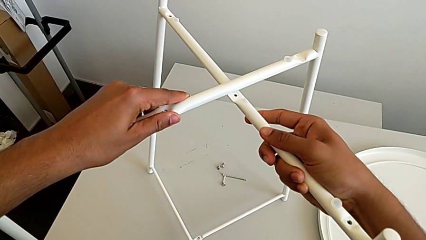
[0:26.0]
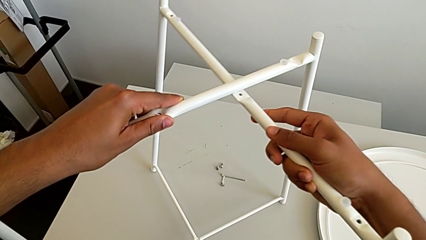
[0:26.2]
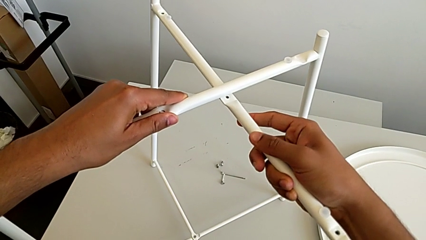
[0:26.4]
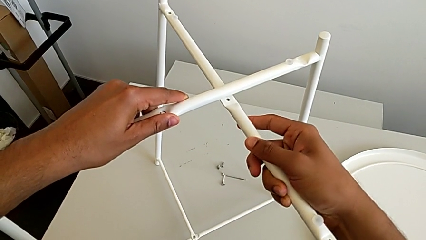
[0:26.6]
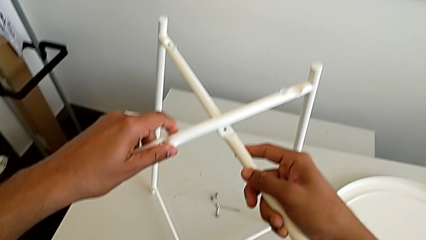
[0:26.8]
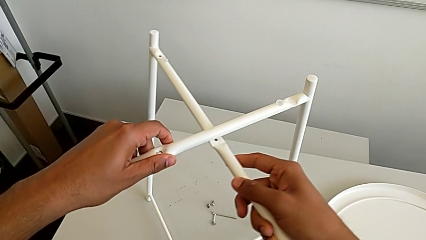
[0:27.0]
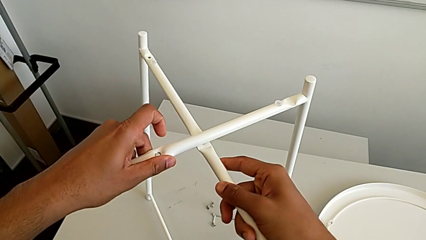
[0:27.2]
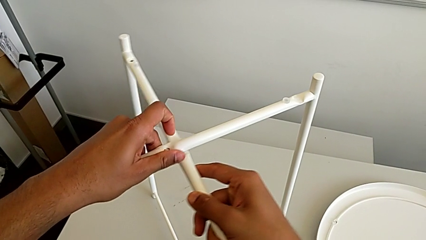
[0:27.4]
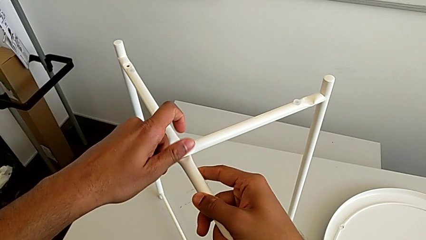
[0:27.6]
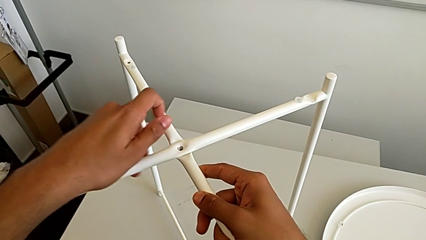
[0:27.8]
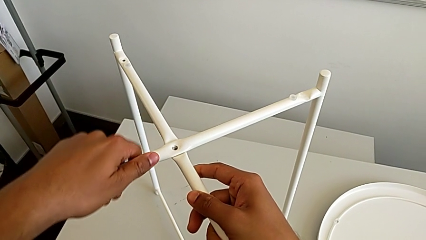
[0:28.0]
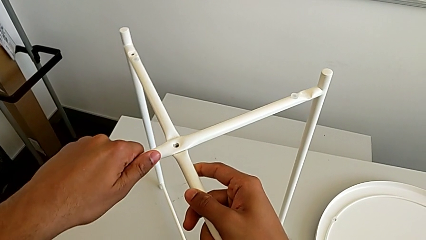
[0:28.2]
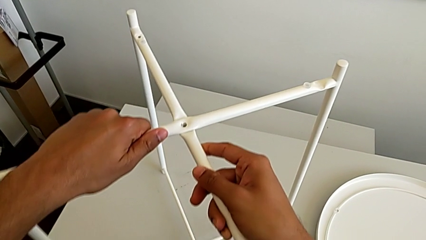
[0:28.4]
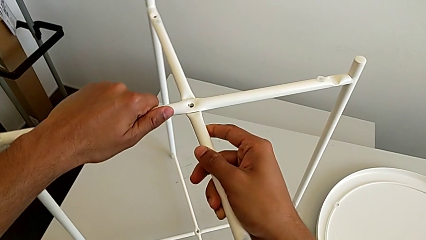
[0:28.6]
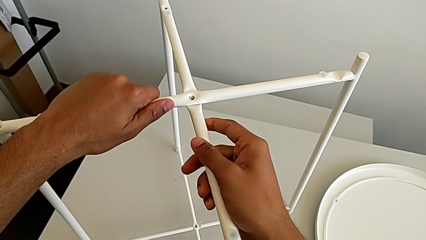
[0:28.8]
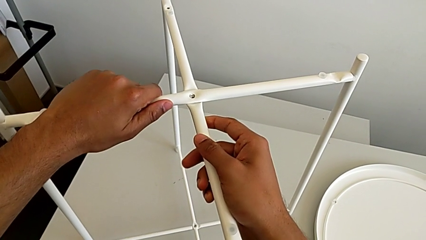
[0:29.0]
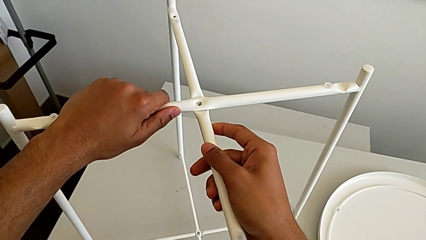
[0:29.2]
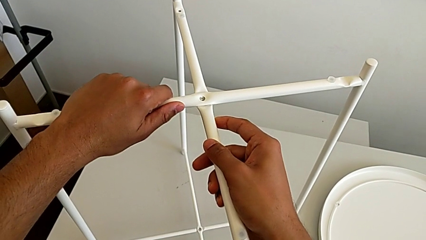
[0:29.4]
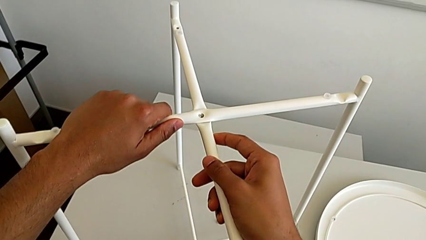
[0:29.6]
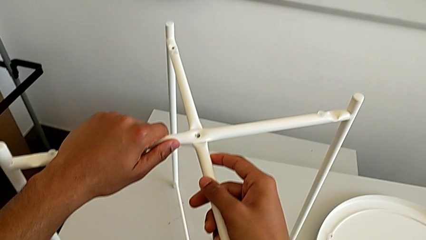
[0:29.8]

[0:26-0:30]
The camera wearer is intertwining their legs with the table's. They align the leg.

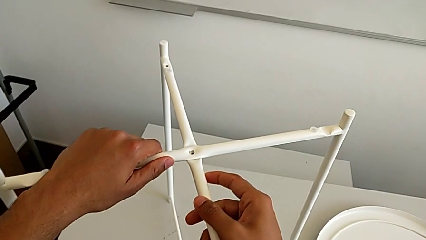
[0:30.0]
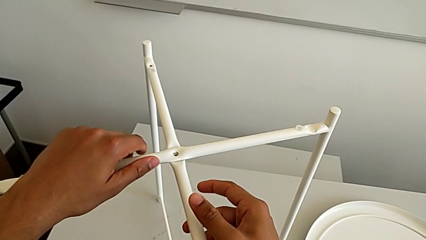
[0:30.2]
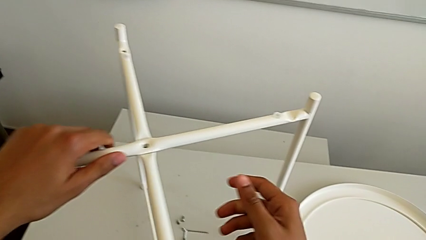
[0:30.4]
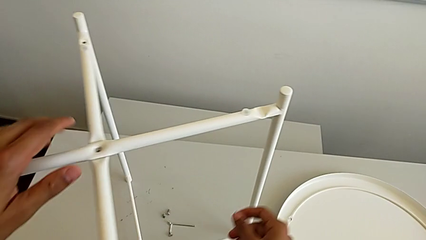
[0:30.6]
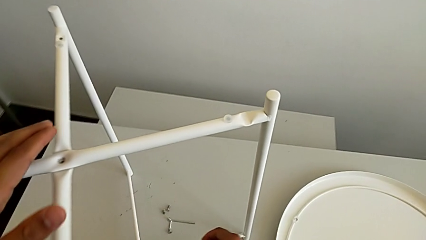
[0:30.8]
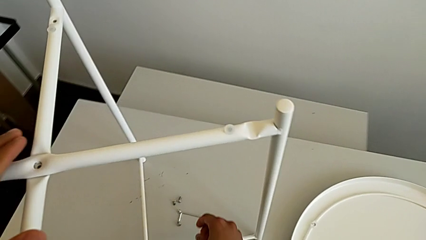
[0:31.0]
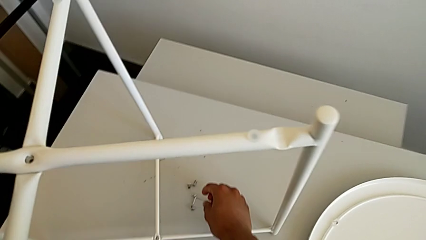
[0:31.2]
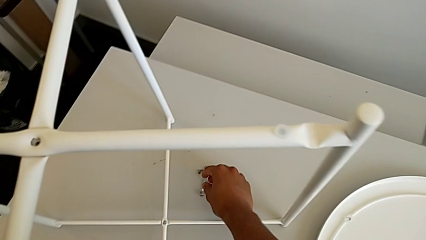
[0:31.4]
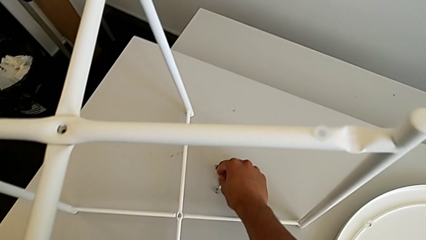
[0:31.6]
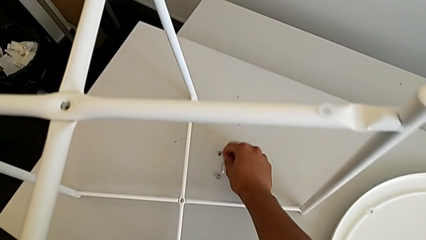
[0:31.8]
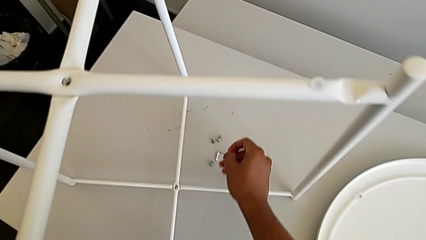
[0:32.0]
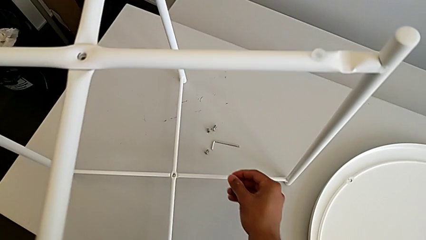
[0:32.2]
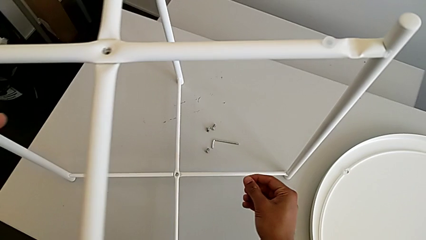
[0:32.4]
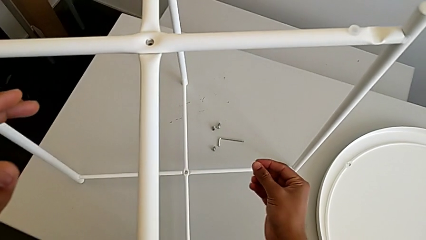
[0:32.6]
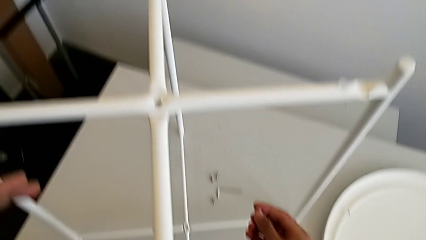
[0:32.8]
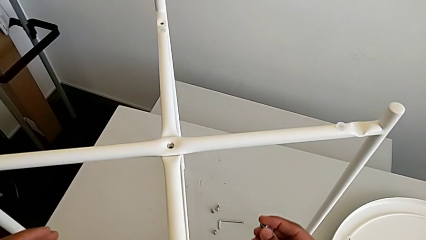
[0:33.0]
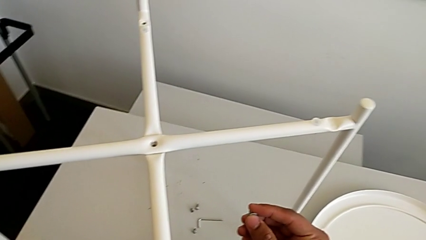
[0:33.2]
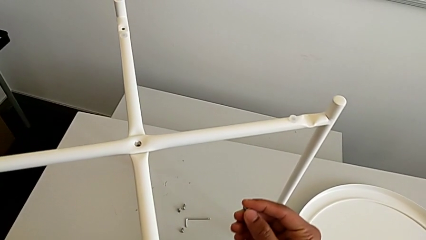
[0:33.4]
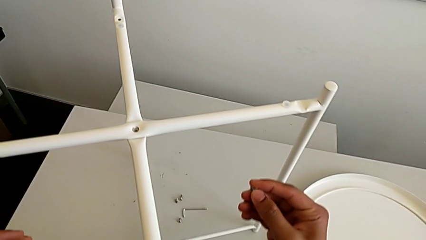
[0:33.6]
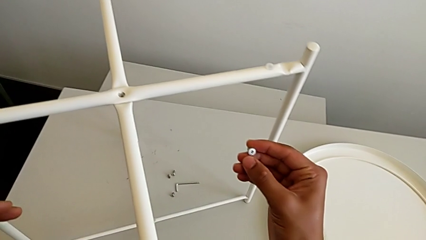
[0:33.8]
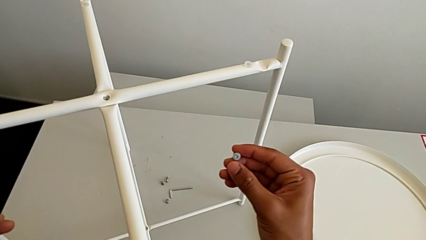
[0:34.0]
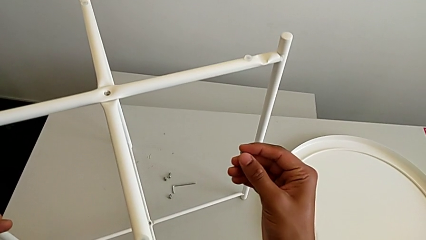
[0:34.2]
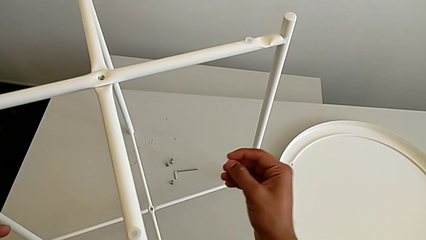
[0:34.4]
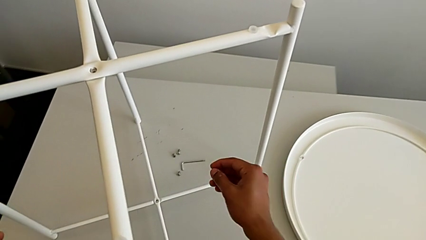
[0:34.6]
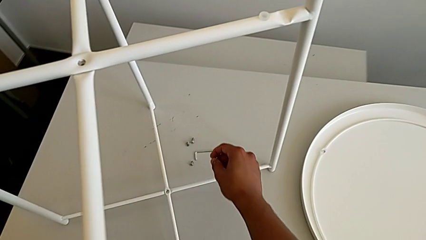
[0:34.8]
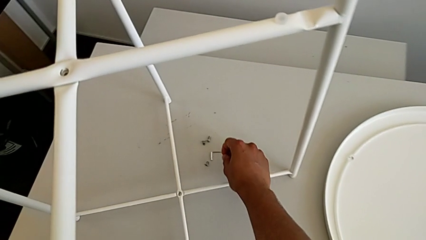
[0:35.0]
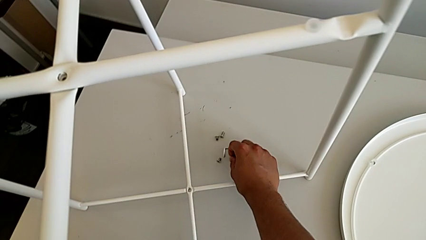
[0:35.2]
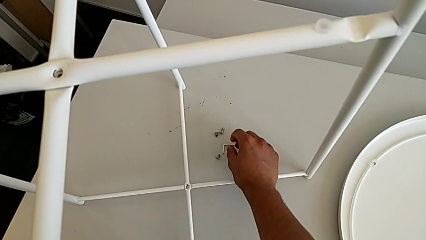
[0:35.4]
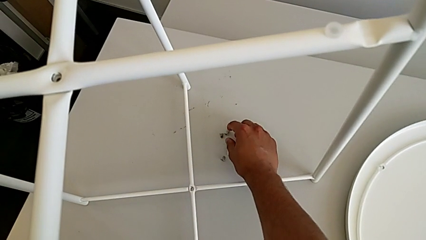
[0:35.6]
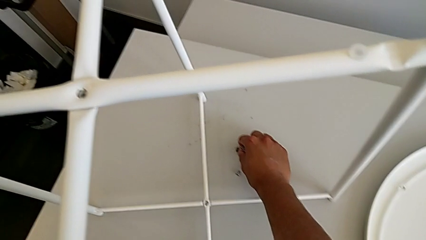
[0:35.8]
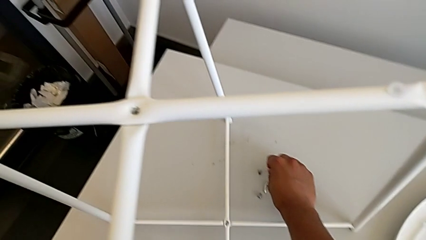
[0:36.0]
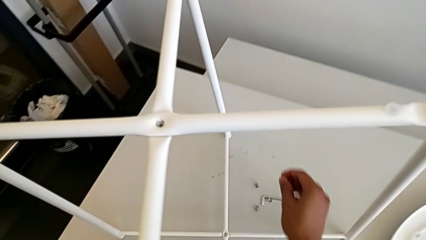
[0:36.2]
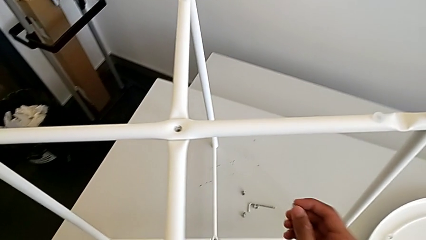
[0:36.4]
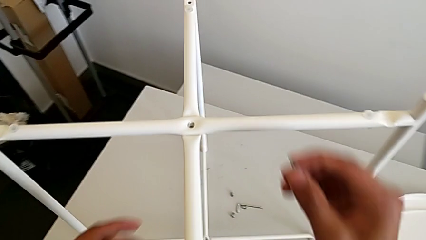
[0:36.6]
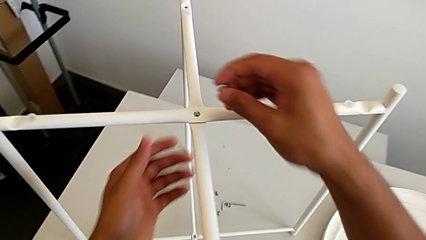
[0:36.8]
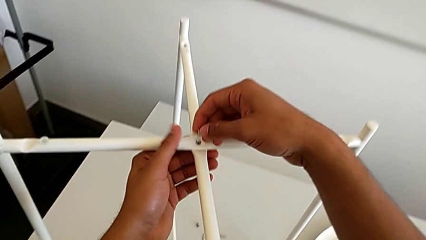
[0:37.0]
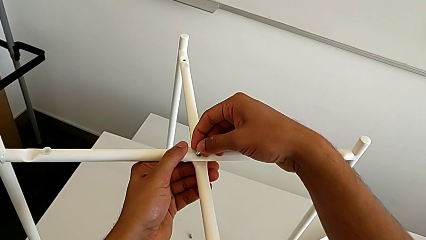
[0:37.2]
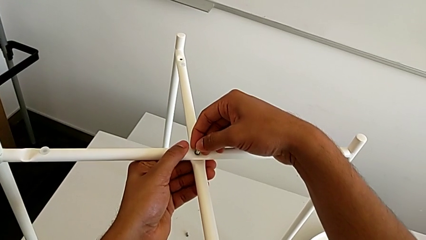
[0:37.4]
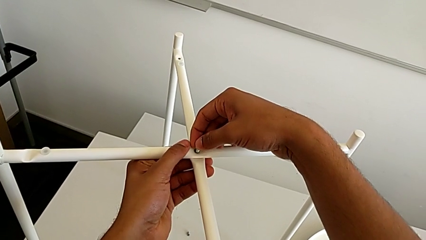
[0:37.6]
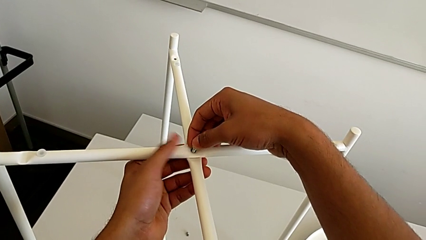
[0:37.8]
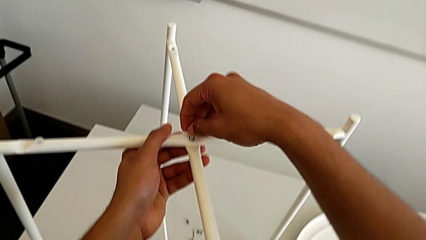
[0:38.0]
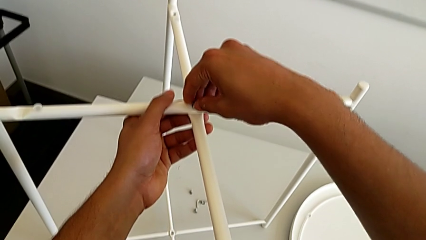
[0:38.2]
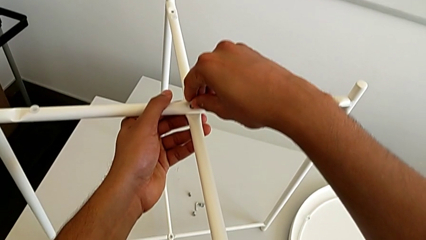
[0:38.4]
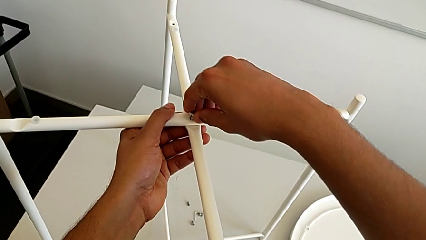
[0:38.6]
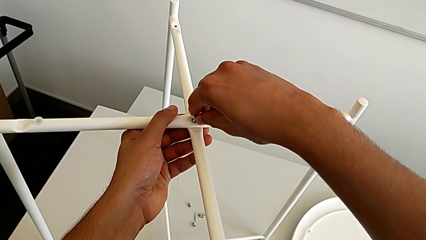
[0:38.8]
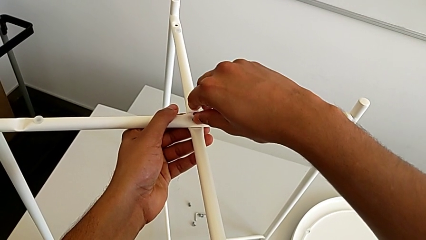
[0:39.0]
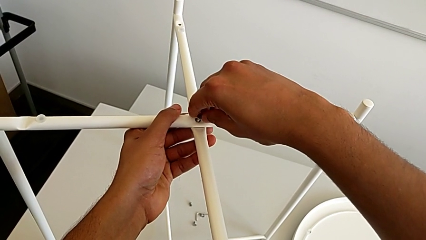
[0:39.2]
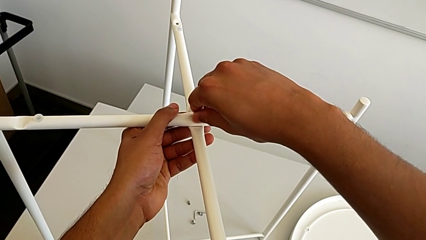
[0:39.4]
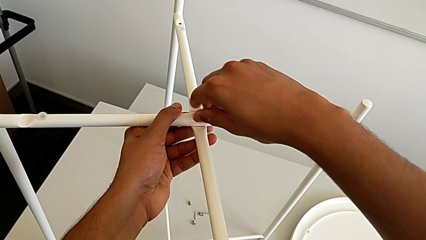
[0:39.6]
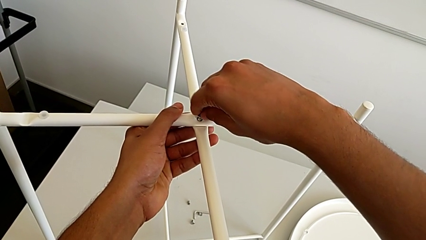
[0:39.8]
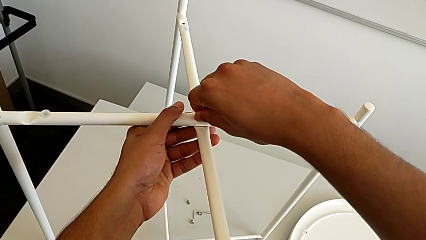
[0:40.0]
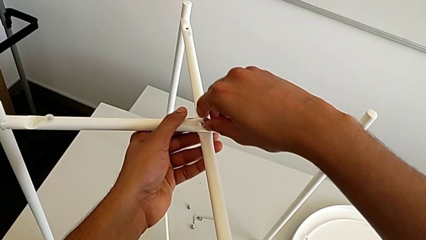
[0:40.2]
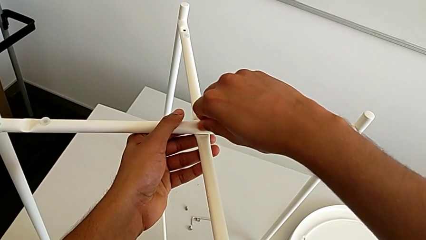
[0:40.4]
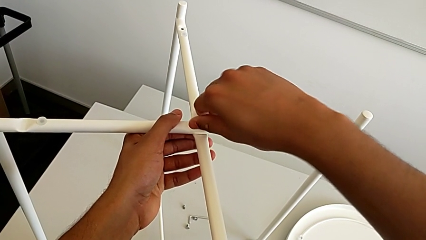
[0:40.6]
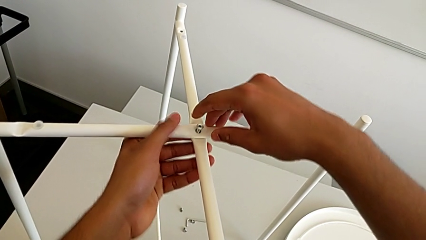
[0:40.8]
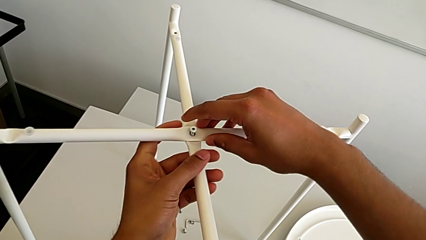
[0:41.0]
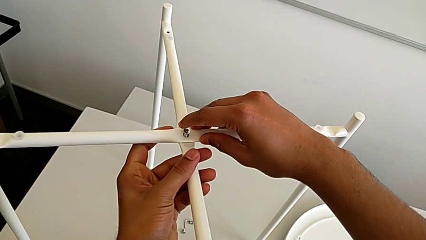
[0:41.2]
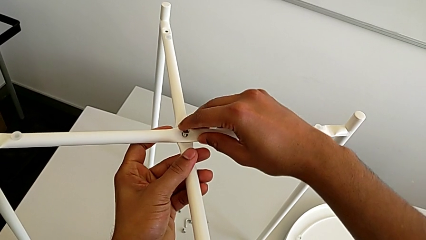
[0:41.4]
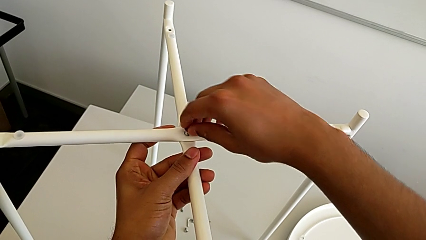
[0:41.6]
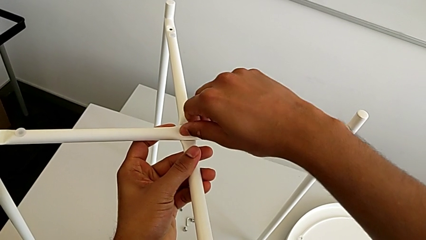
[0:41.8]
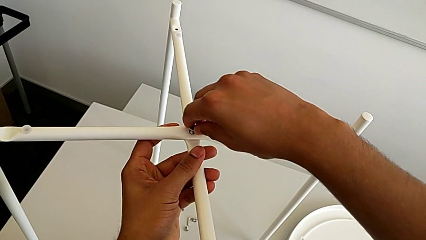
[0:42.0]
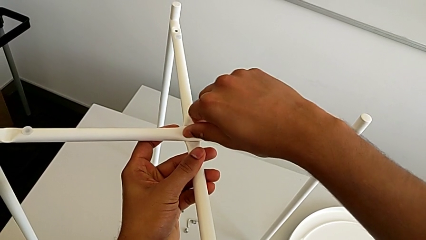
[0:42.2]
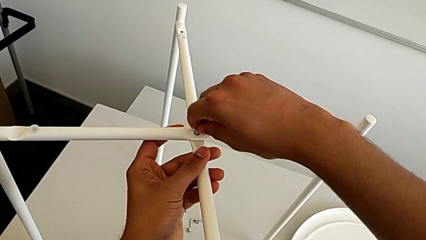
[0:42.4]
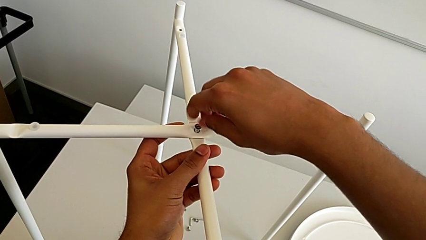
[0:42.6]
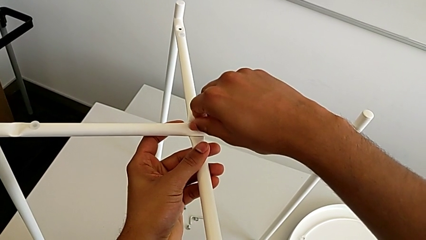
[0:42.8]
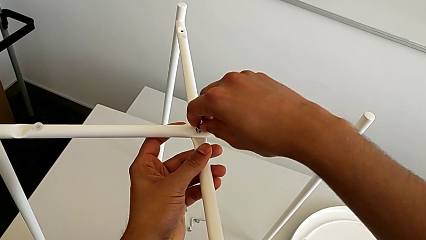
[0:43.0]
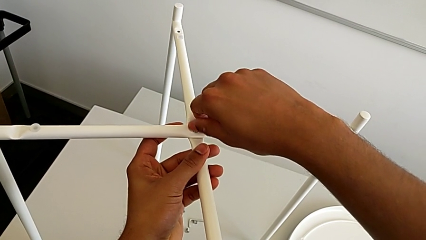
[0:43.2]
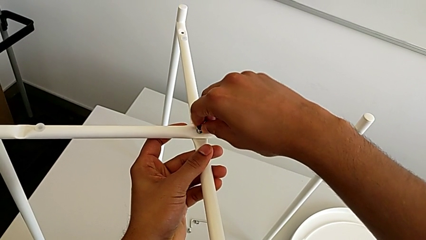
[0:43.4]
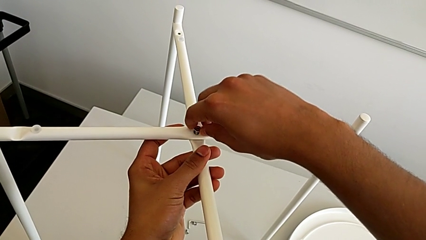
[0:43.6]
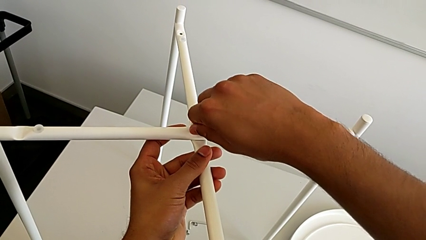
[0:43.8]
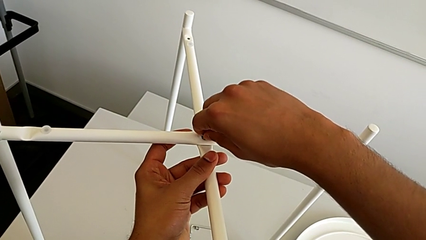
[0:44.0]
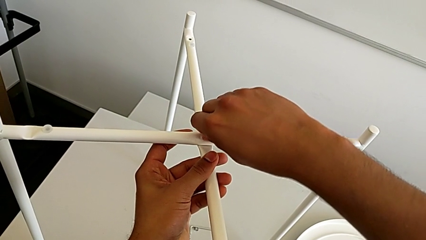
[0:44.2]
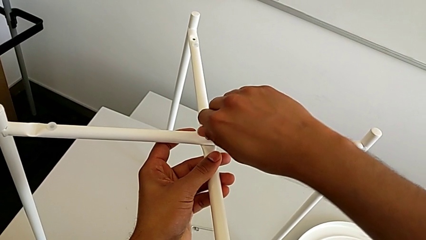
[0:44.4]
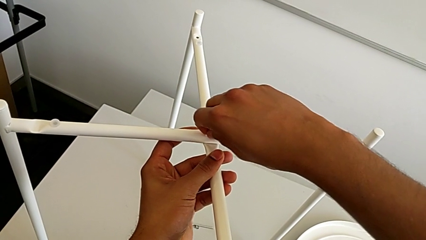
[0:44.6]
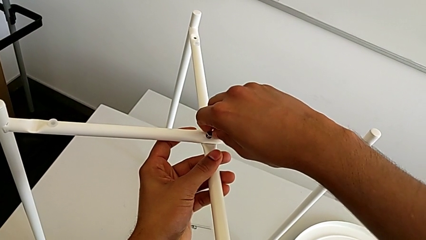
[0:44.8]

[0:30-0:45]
The camera wearer is screwing the top hex socket head using an Allen wrench. They wrongly grab the hex socket head, place it, grab it, insert it and begin to screw it.
